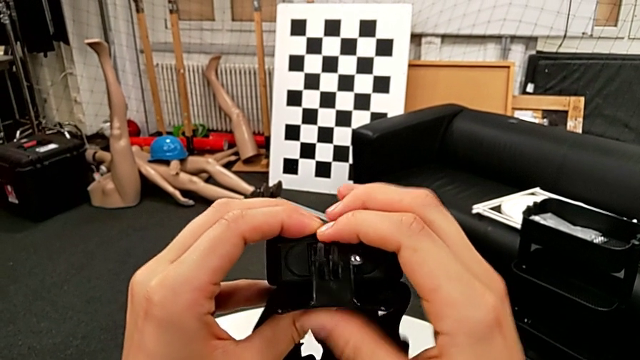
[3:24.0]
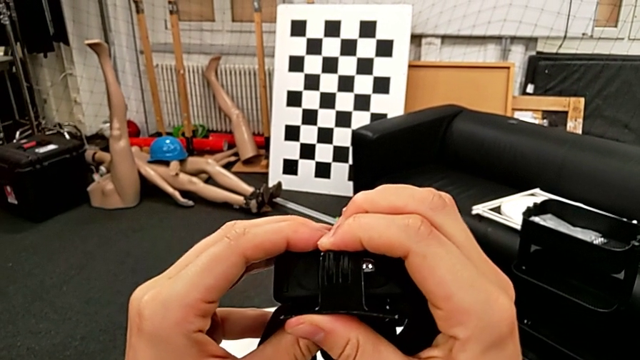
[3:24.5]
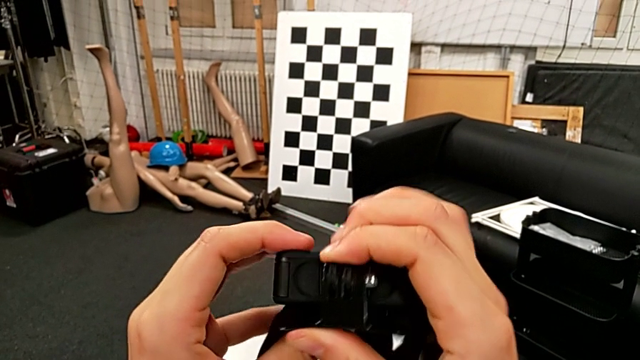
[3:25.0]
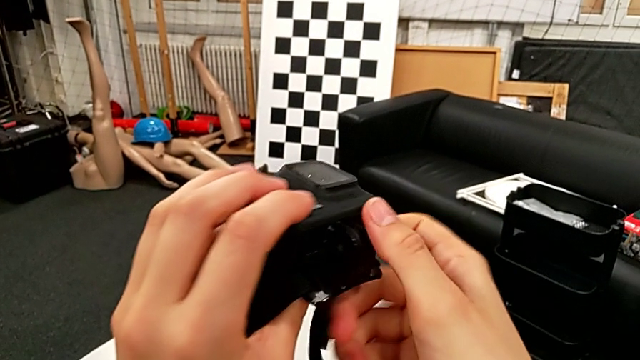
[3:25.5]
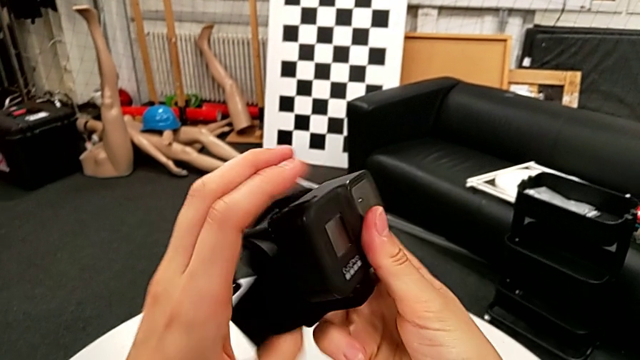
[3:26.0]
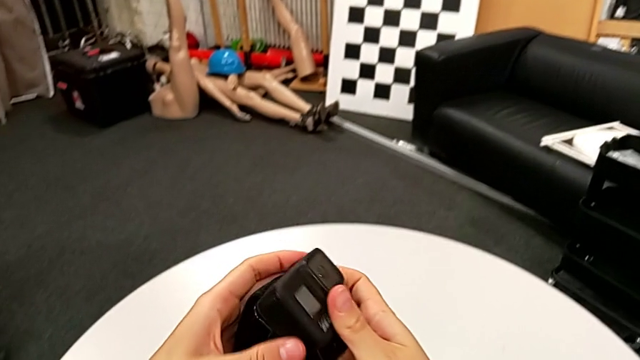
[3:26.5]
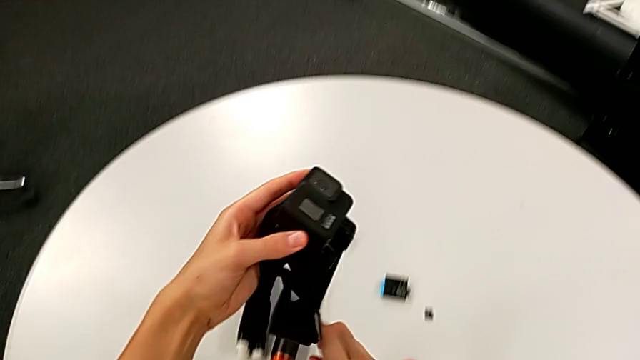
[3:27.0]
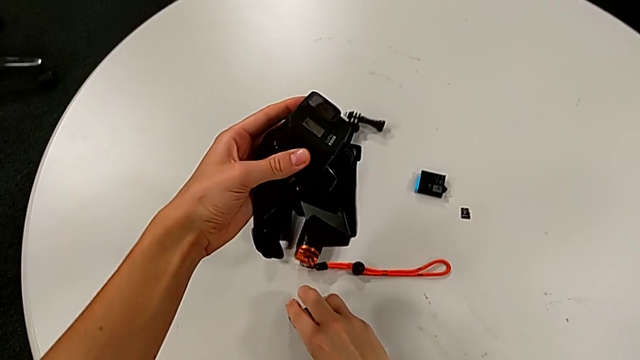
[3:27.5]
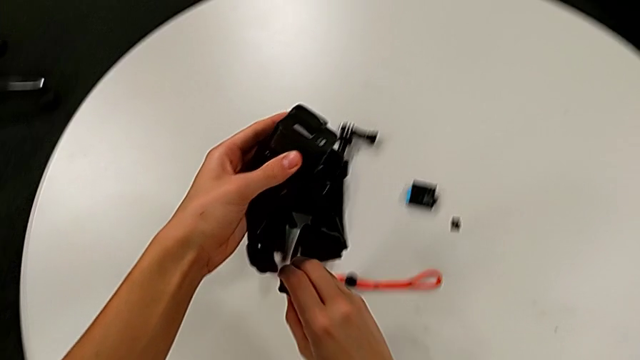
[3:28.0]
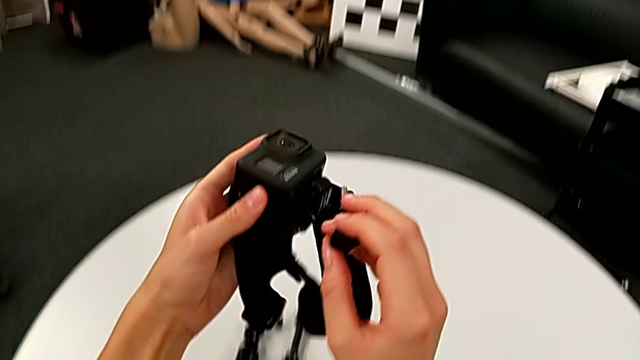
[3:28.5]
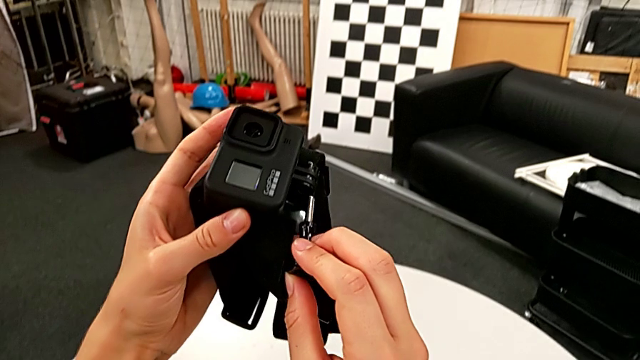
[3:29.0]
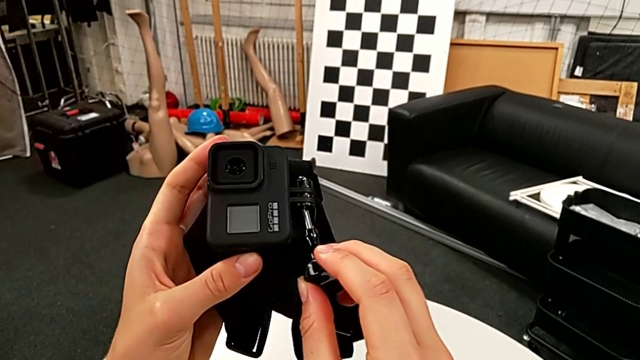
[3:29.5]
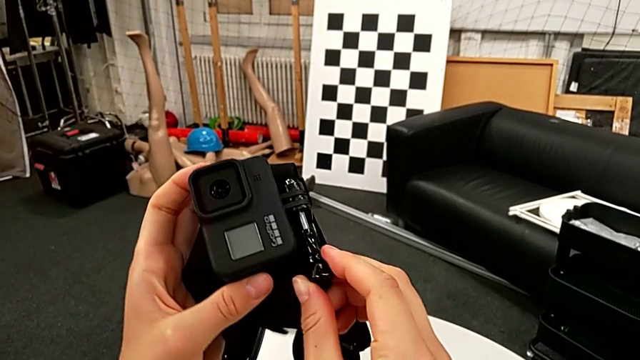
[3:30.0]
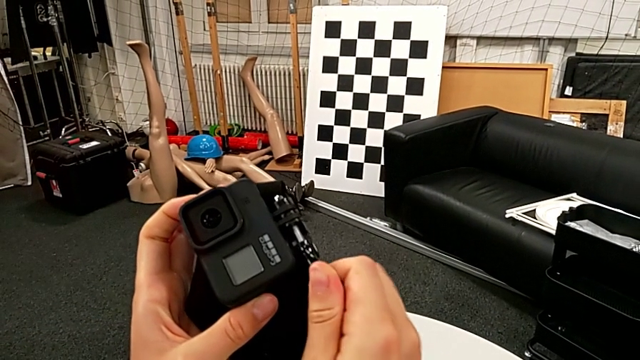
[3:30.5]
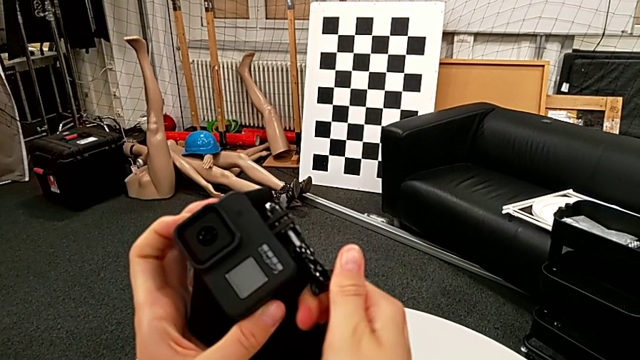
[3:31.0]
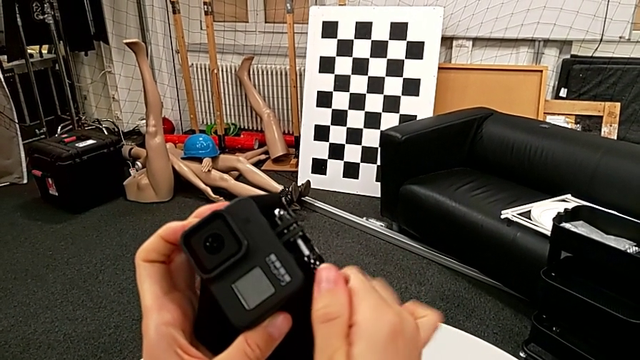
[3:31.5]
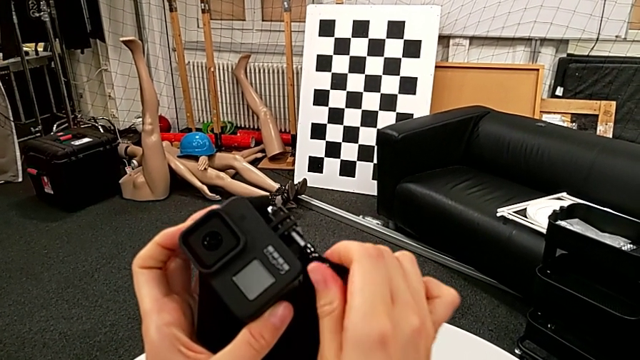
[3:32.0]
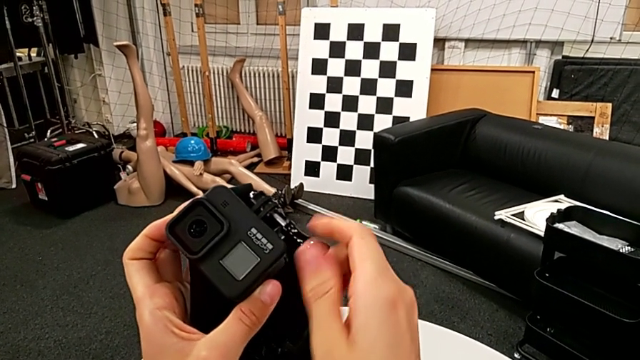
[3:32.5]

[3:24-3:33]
The camera wearer is attaching the GoPro to the strap. They lift the screw, insert it and begin to screw it.

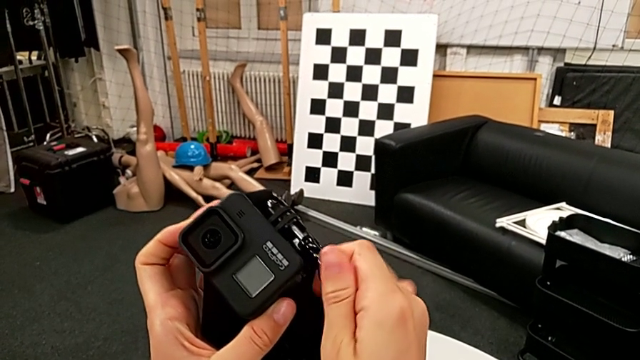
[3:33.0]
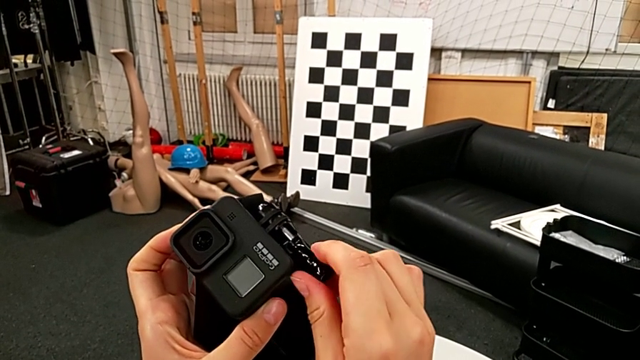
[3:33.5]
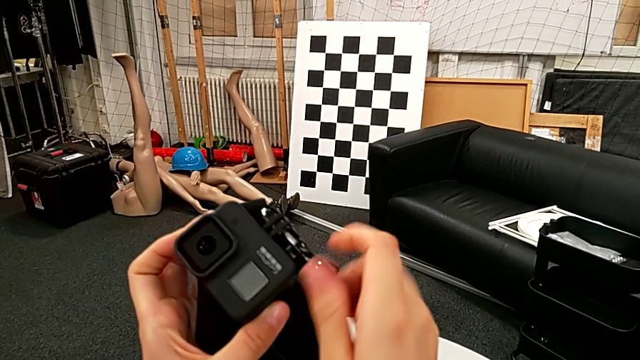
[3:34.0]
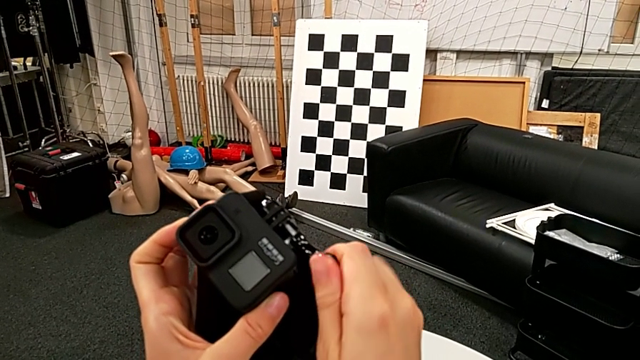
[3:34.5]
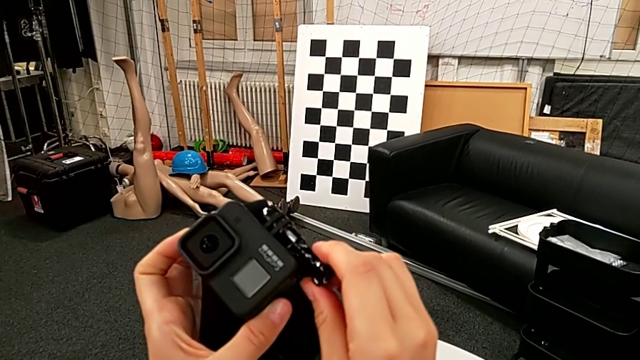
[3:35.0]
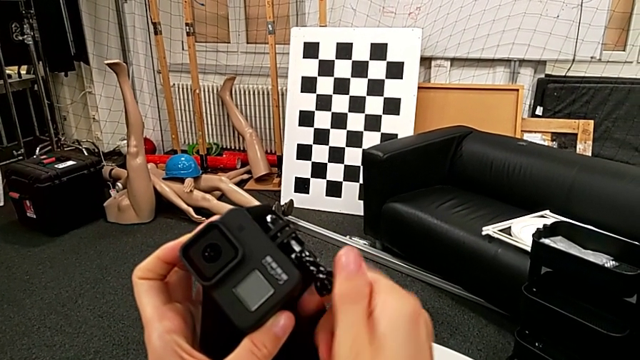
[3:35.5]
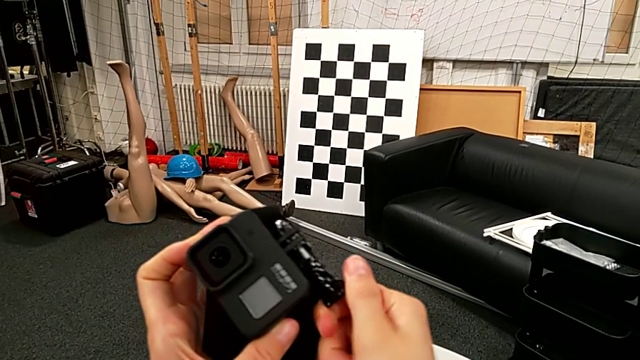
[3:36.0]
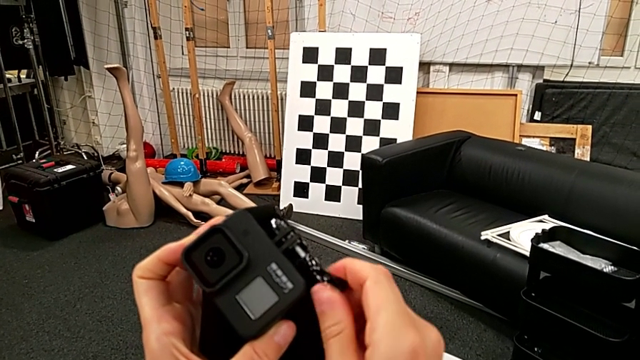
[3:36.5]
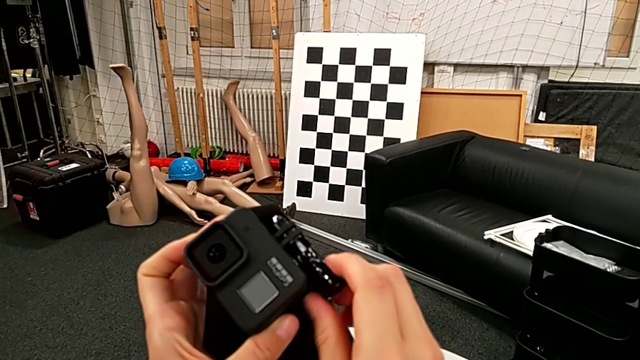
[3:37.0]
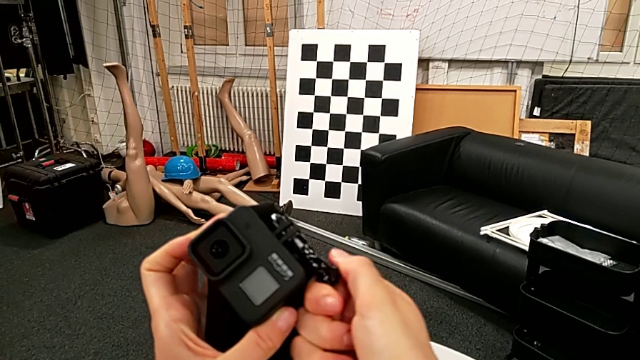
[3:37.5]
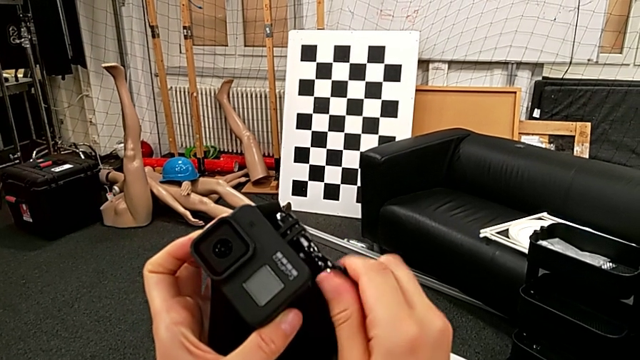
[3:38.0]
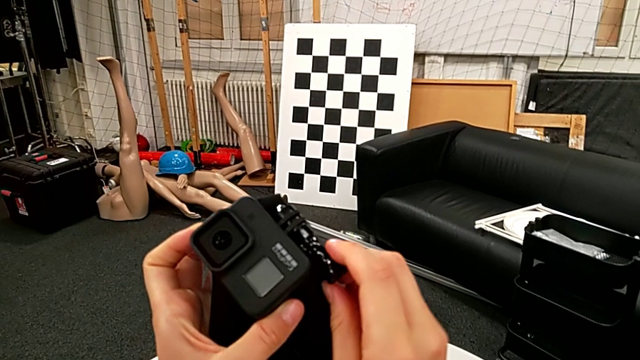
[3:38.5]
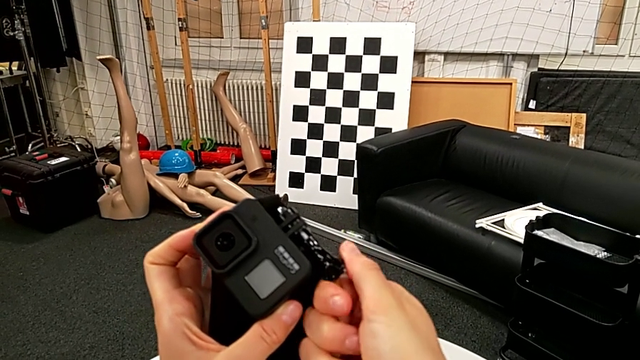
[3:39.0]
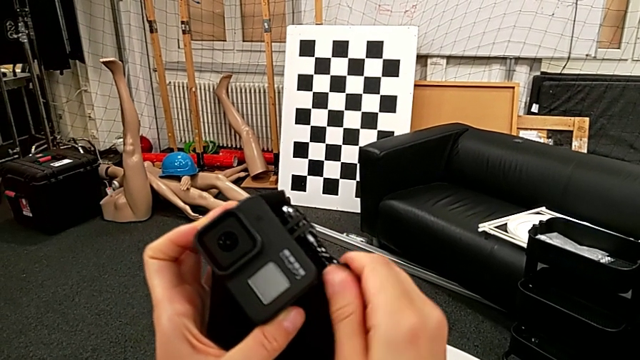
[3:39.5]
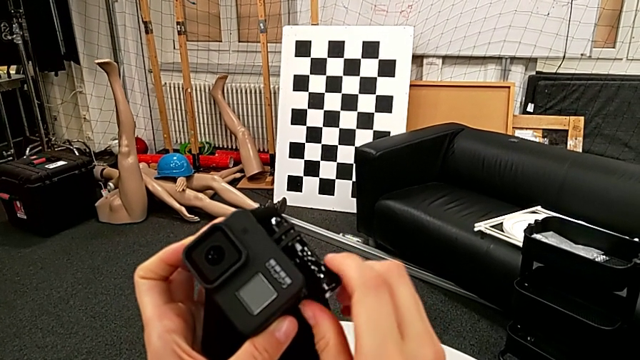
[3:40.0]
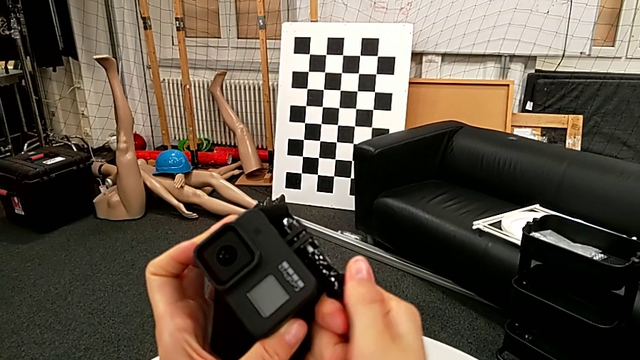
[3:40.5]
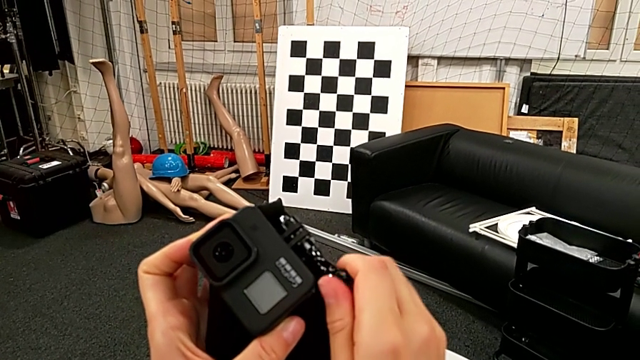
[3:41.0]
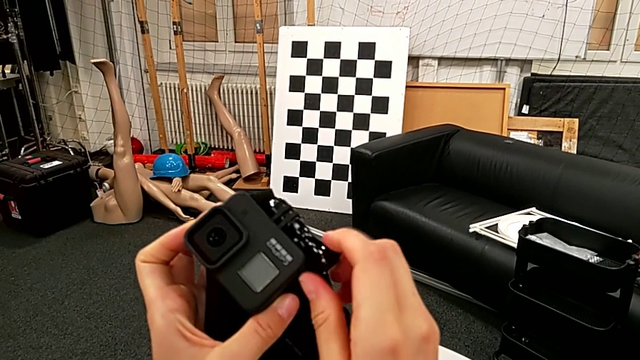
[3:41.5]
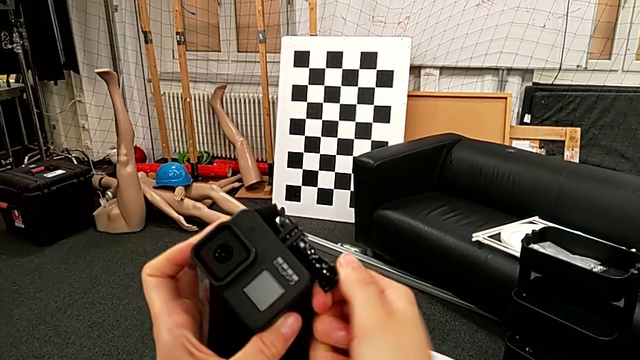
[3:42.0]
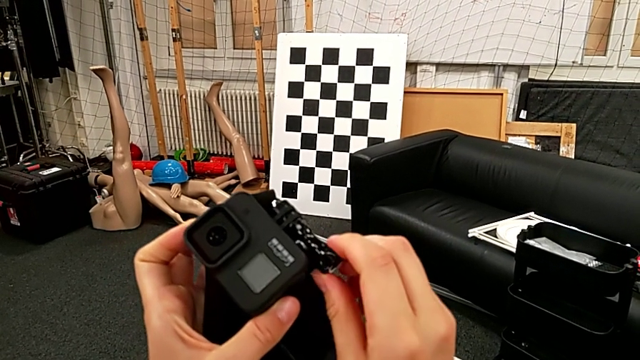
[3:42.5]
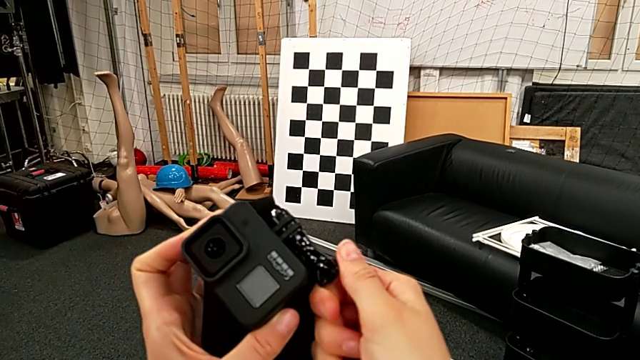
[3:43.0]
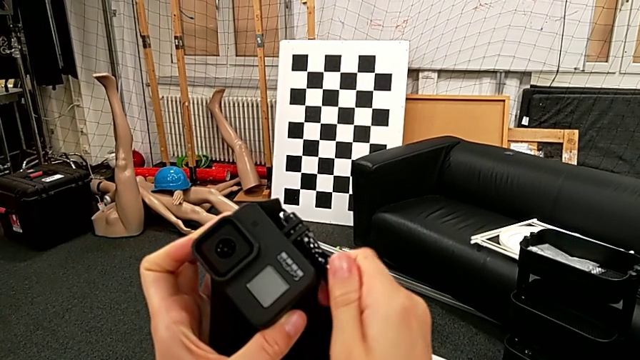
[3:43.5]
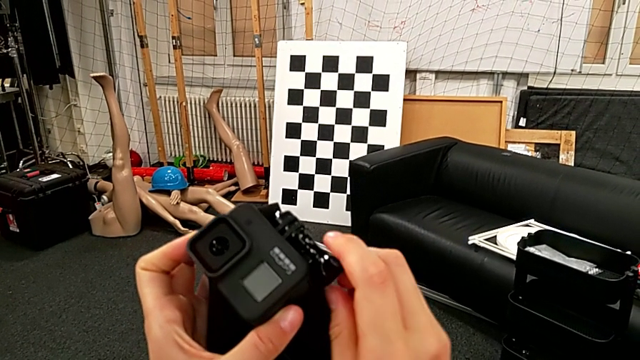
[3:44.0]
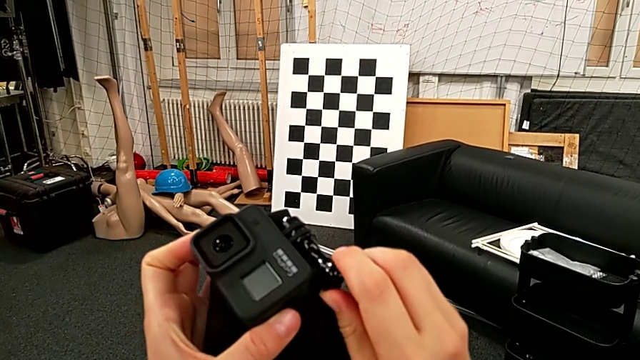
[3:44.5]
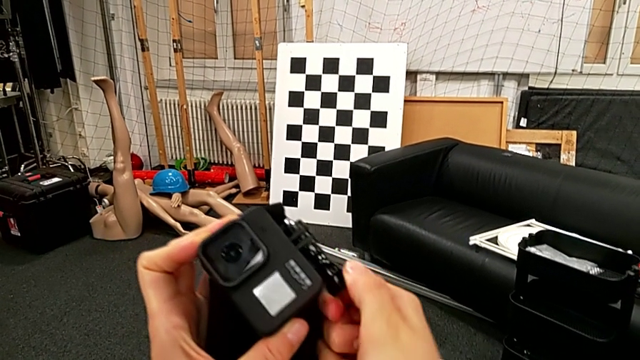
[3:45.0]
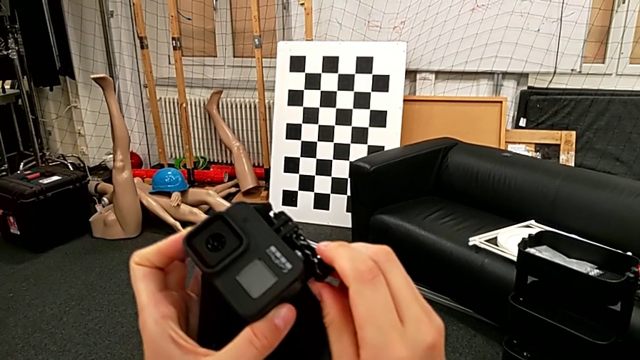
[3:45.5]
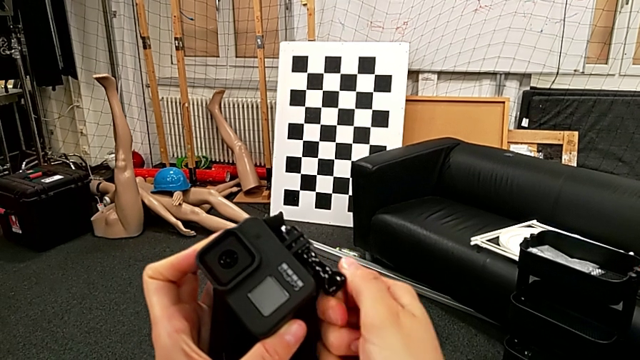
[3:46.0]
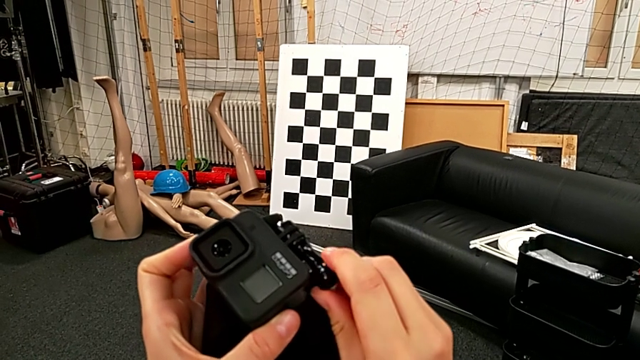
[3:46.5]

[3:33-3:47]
The camera wearer is attaching the GoPro to the strap. They keep screwing the screw.
